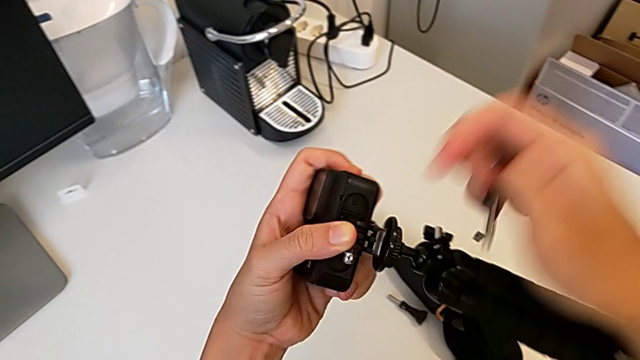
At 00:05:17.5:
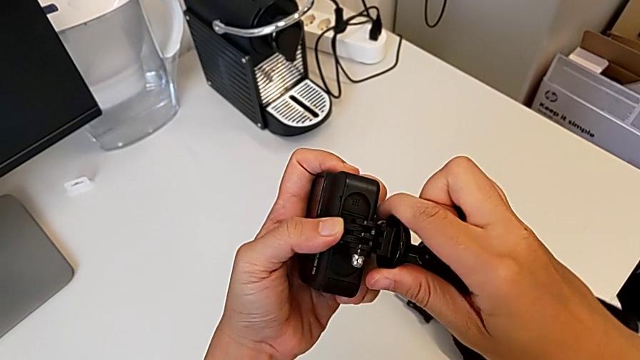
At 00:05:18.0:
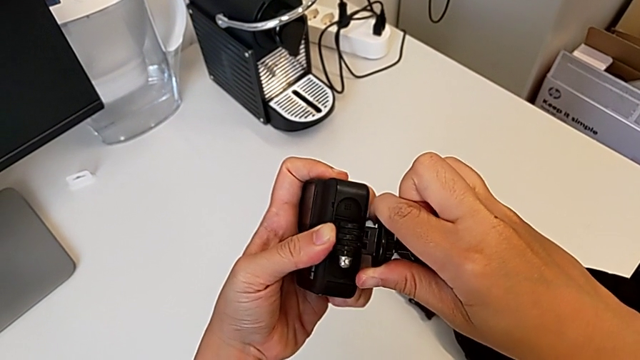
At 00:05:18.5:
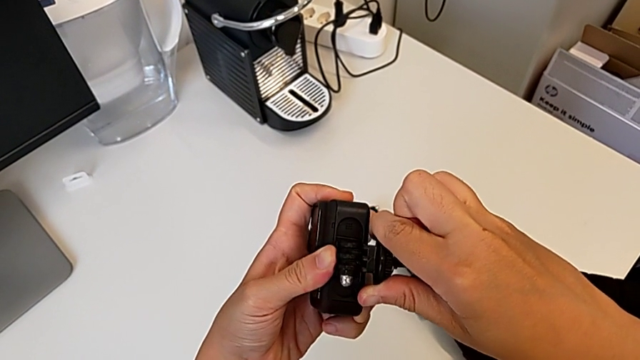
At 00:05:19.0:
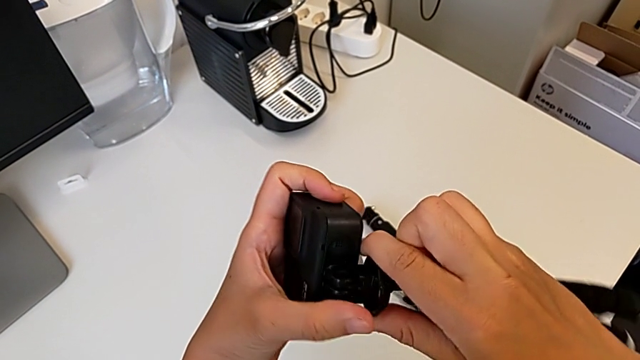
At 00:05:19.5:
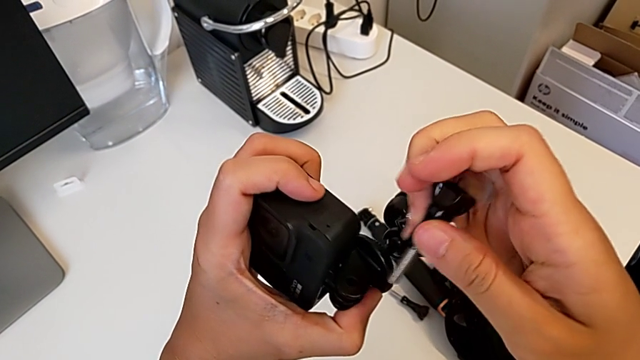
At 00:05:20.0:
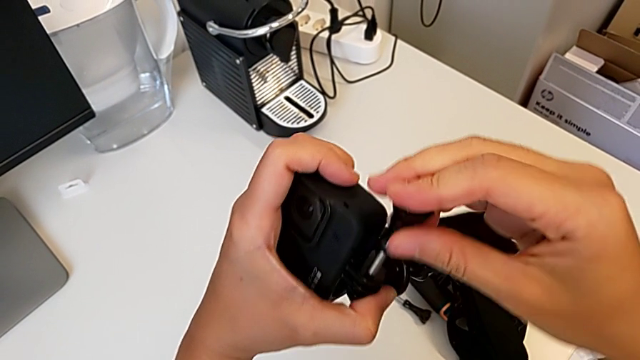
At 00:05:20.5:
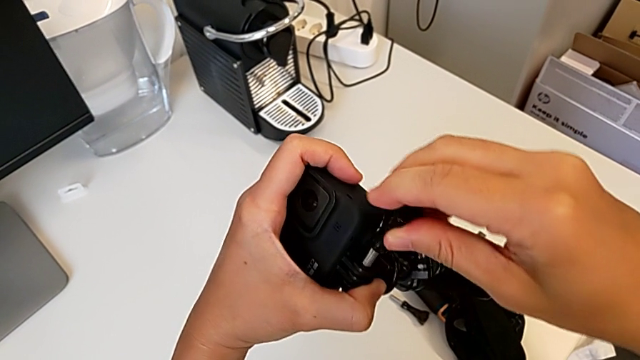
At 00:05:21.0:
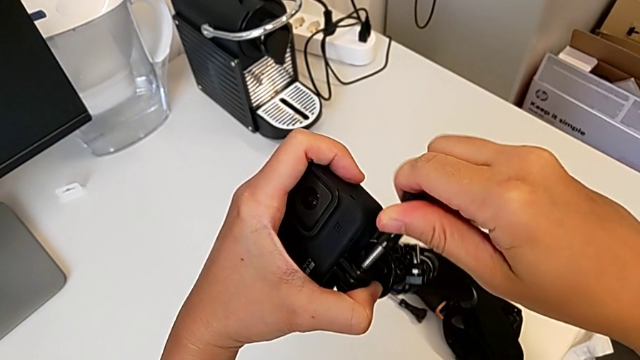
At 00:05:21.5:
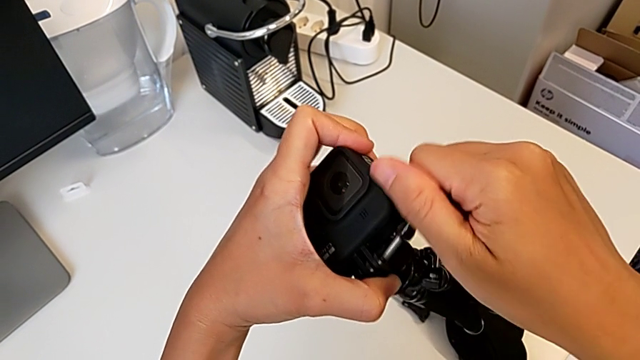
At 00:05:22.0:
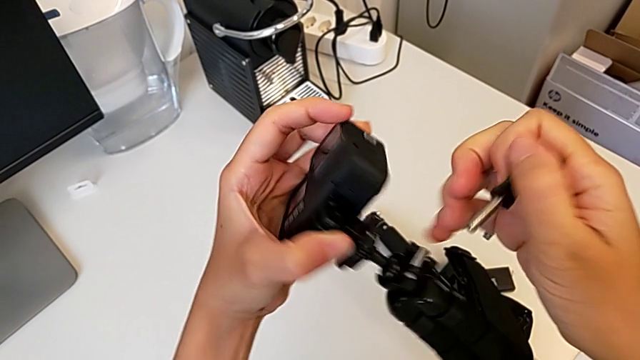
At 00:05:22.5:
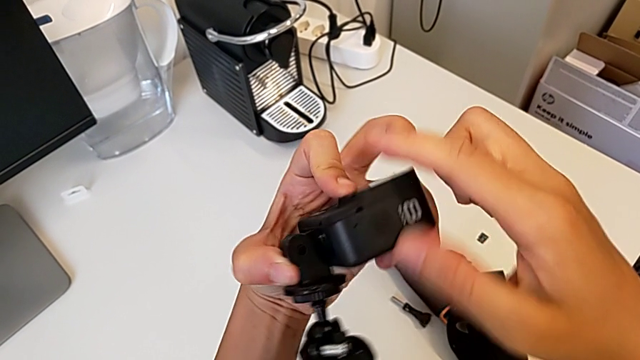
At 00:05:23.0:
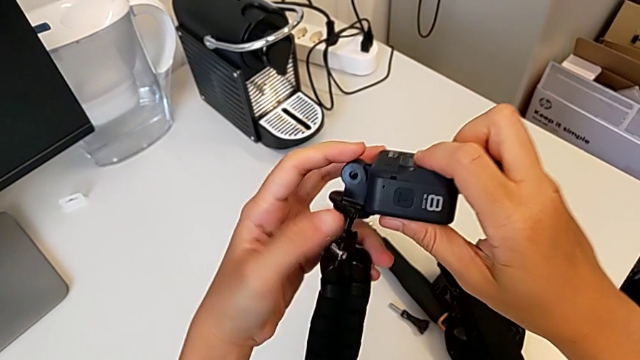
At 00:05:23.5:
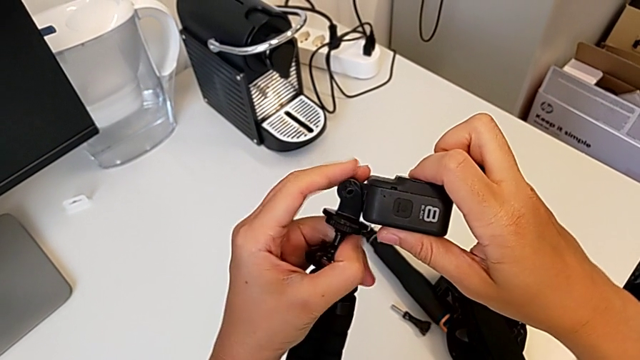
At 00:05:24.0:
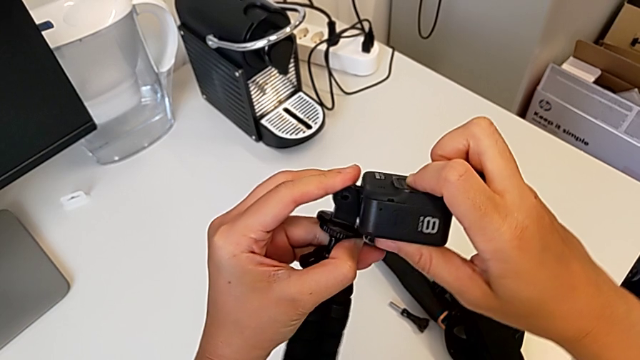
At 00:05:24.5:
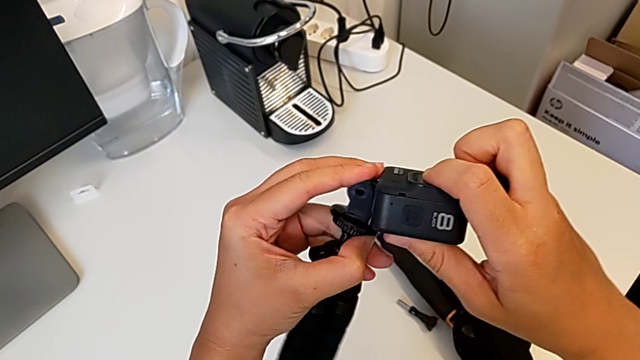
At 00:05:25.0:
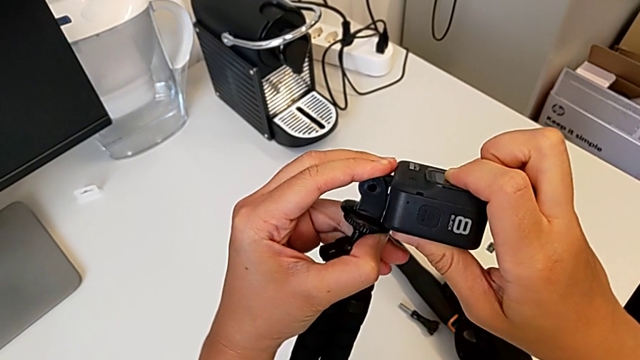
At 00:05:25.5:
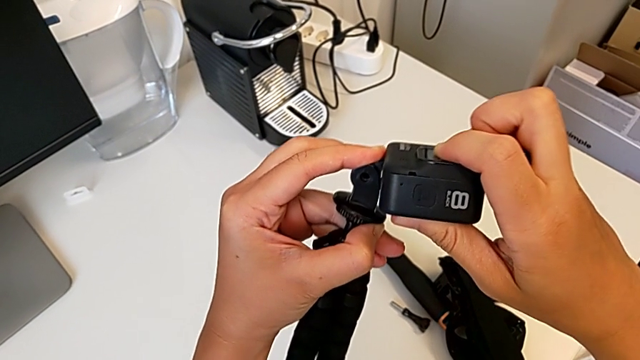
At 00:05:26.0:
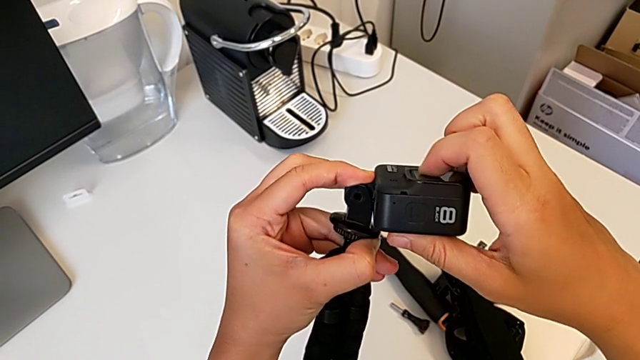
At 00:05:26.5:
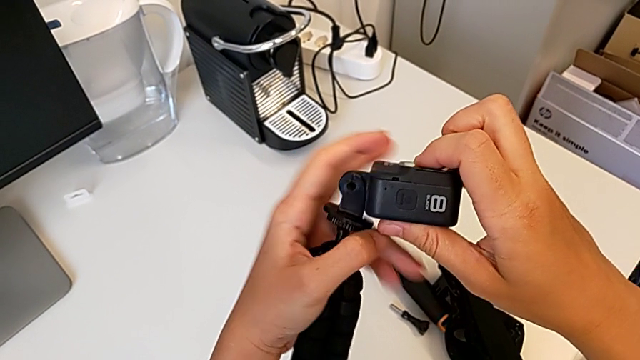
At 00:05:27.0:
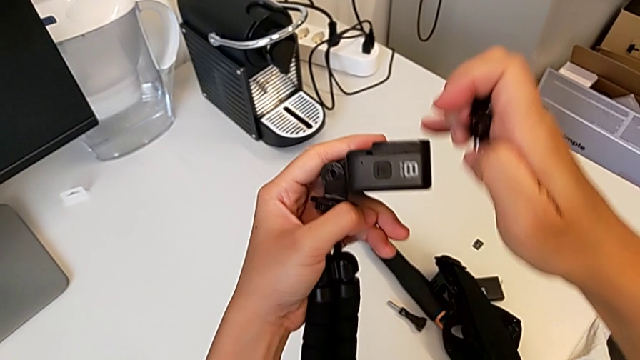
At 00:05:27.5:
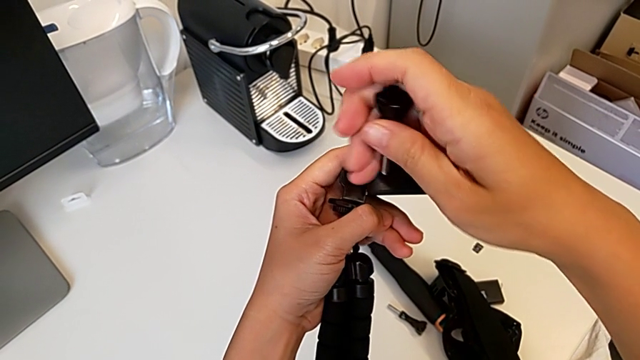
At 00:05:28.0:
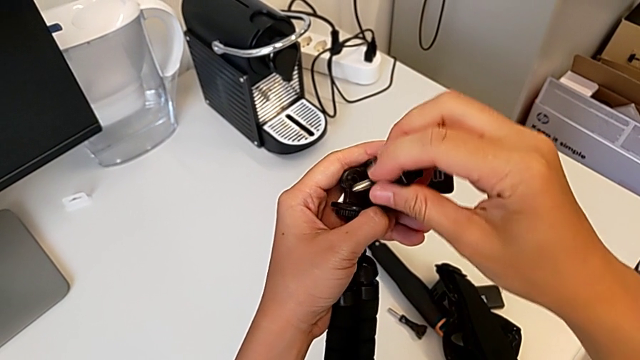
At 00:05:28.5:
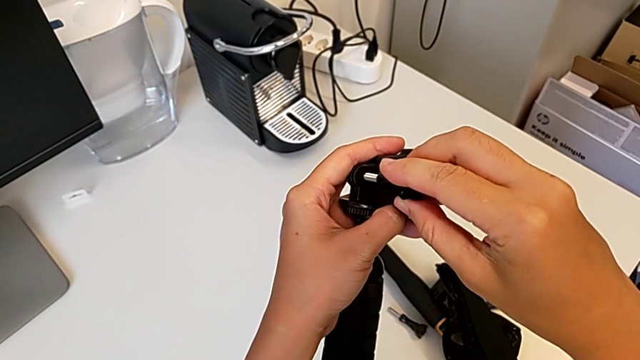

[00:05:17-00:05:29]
The camera wearer is mounting the GoPro onto the tripod. They align the tripod, wrongly align the screw and align the battery door, unable to insert the lock screw.

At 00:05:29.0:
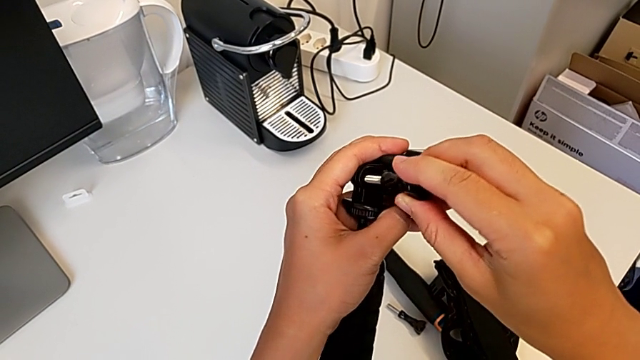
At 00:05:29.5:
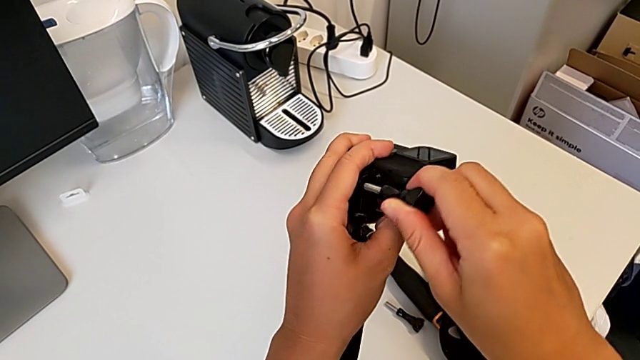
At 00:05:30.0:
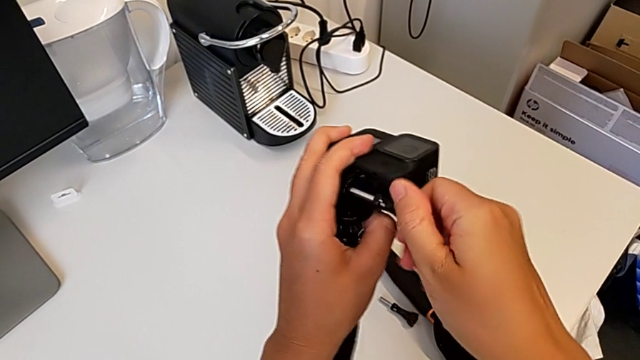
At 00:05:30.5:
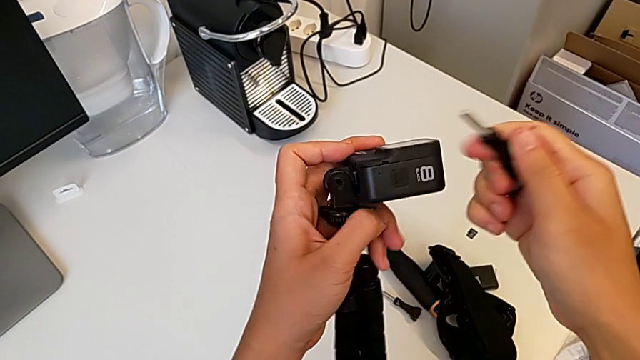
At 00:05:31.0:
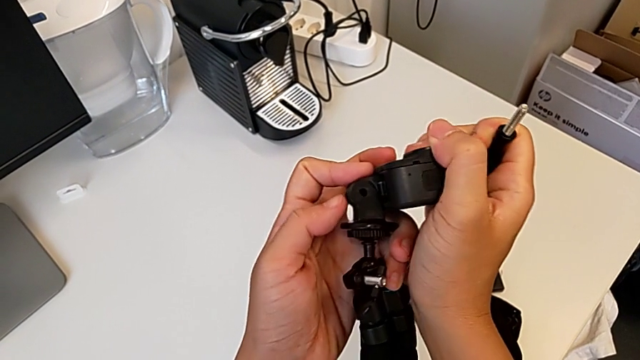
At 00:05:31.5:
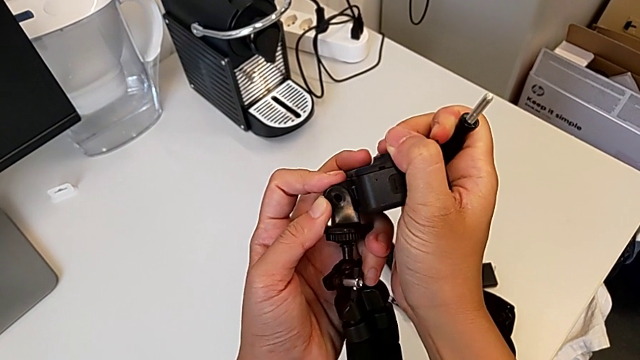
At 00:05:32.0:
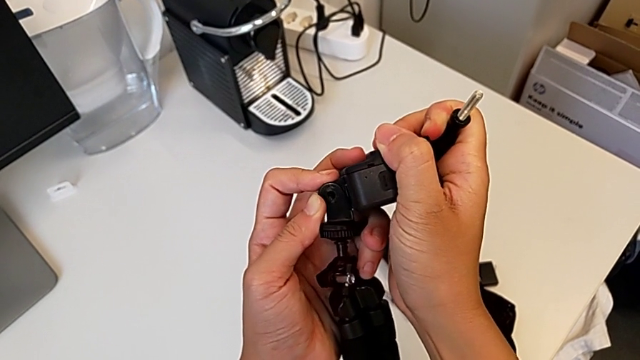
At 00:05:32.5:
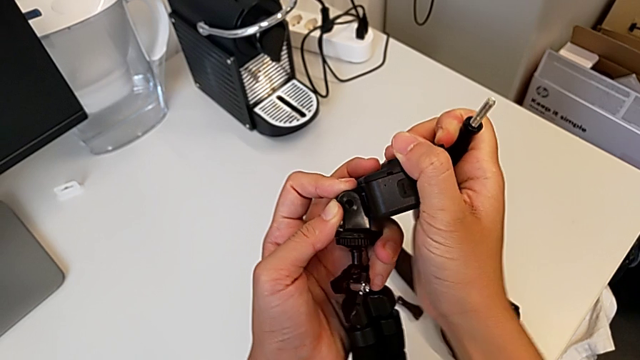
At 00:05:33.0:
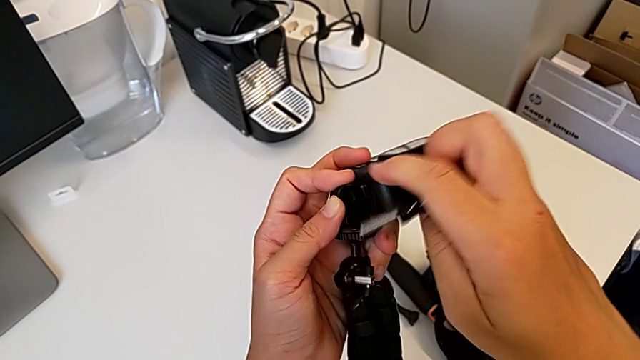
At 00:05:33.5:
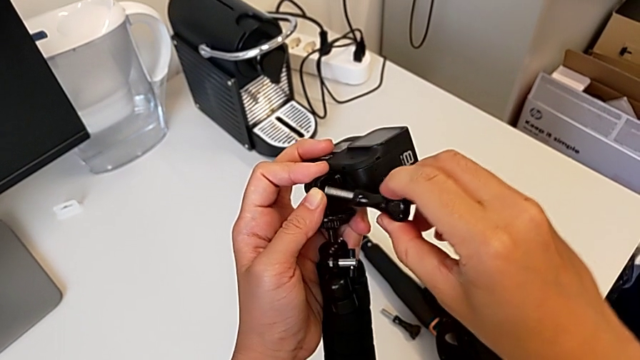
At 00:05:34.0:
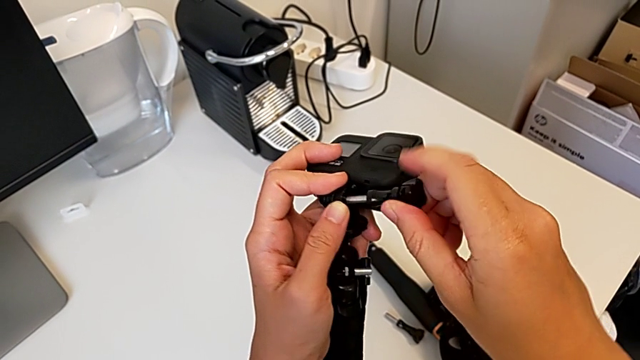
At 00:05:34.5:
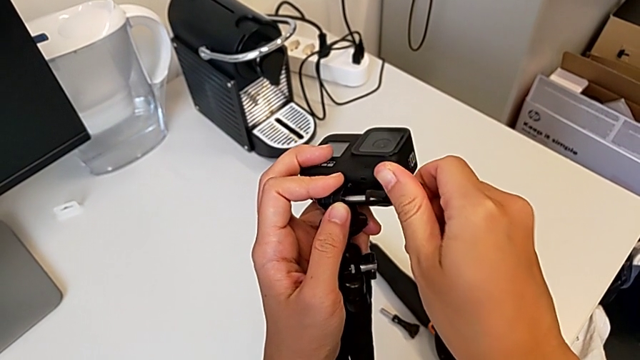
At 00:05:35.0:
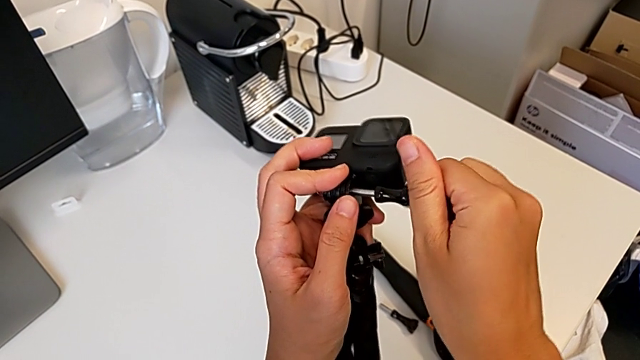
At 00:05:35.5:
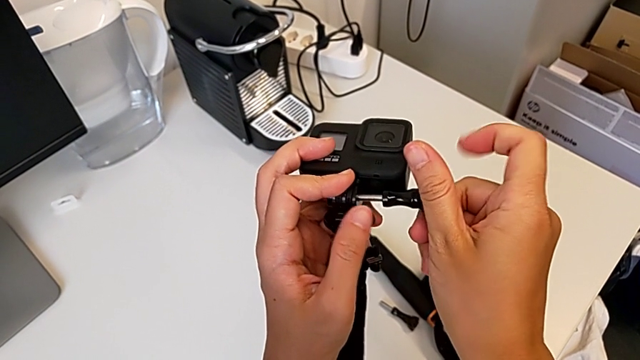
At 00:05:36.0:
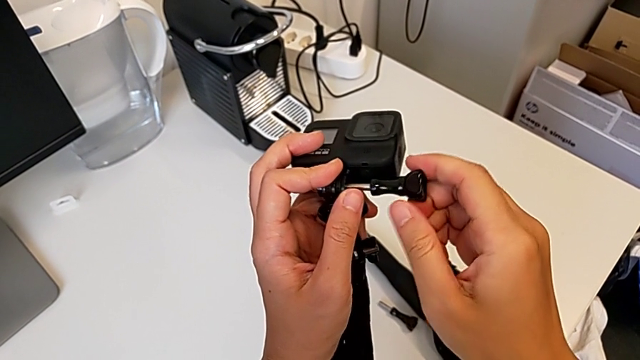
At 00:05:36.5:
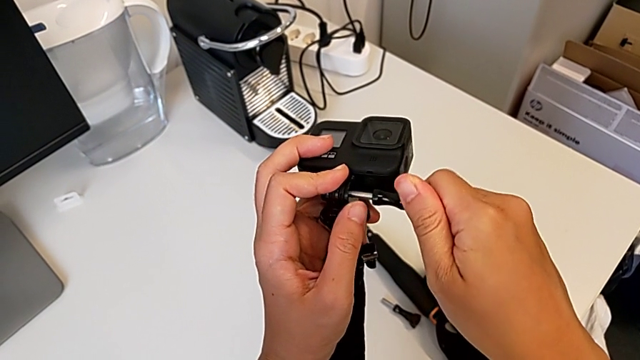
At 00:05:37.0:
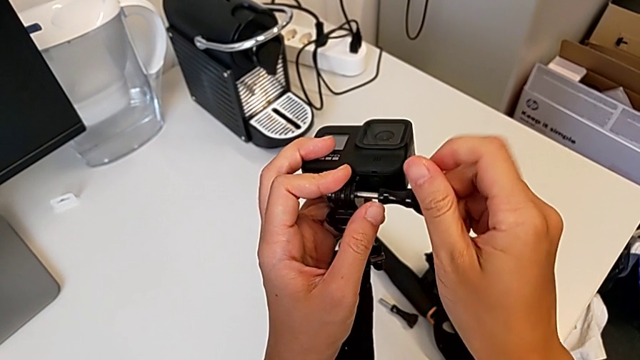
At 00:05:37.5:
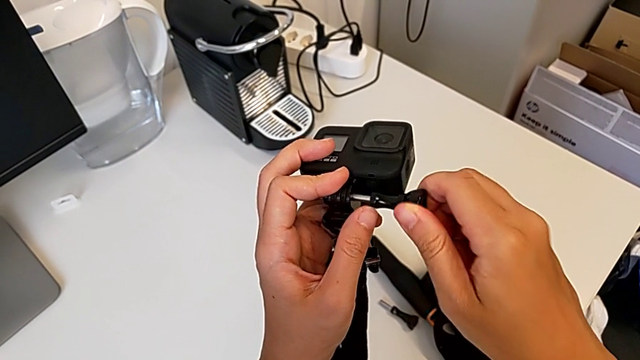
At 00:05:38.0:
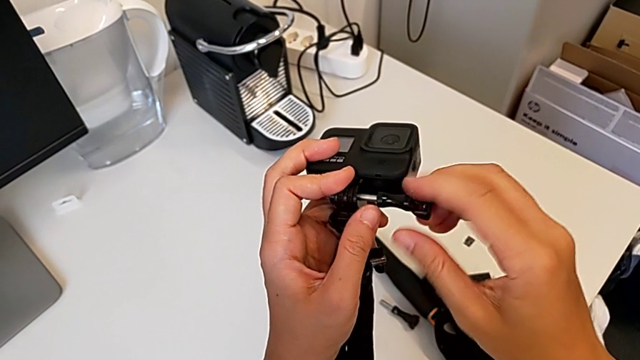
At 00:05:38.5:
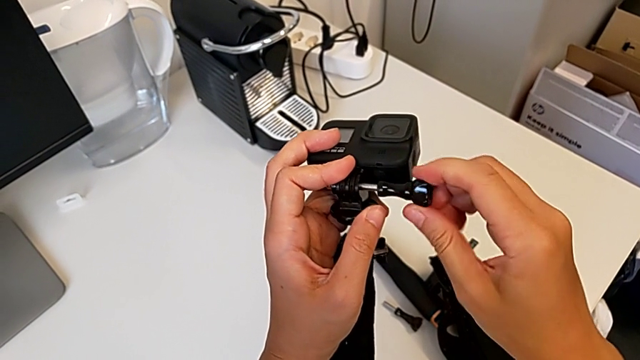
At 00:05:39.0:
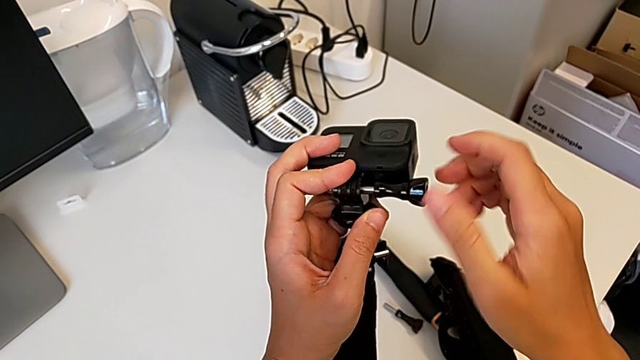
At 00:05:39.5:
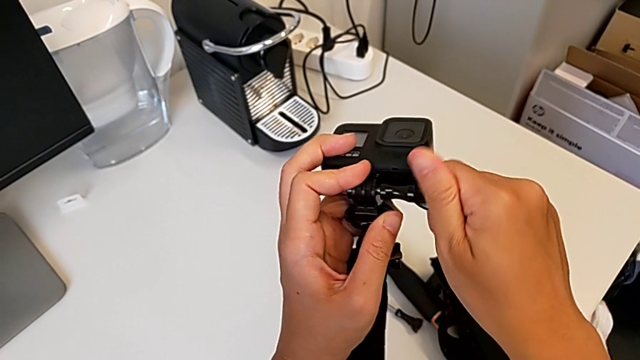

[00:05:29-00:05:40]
The camera wearer is mounting the GoPro onto the tripod. They align the tripod and begin to screw the screw.
